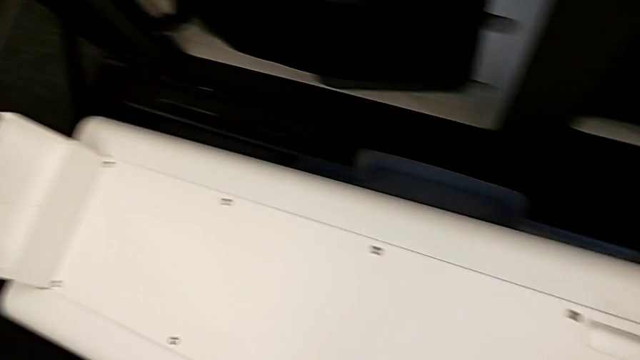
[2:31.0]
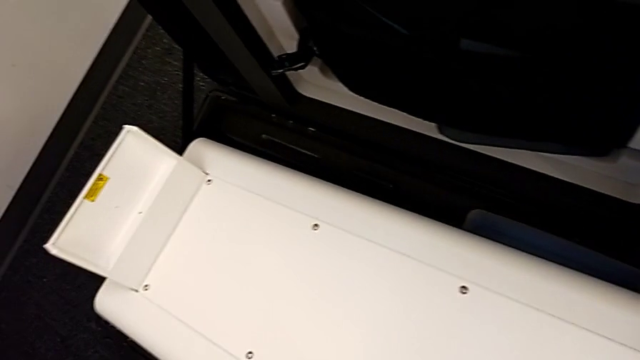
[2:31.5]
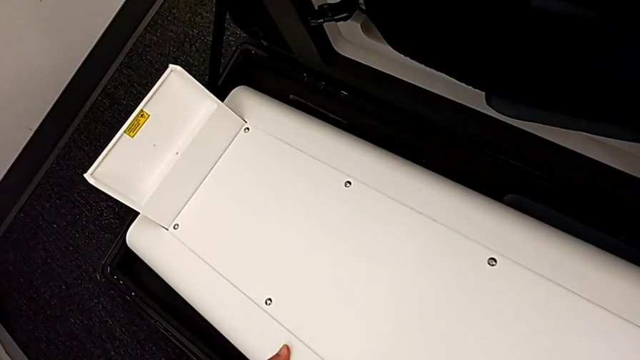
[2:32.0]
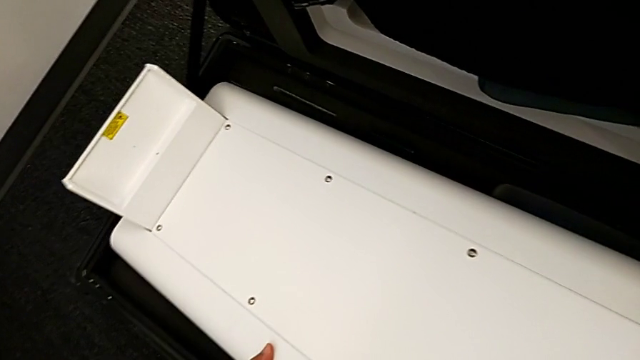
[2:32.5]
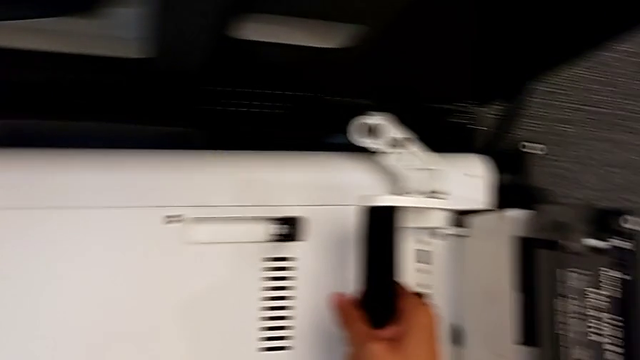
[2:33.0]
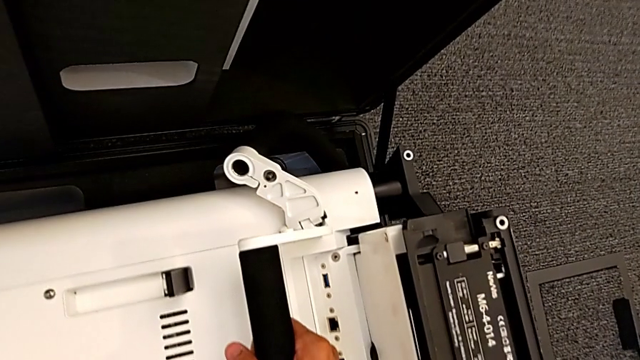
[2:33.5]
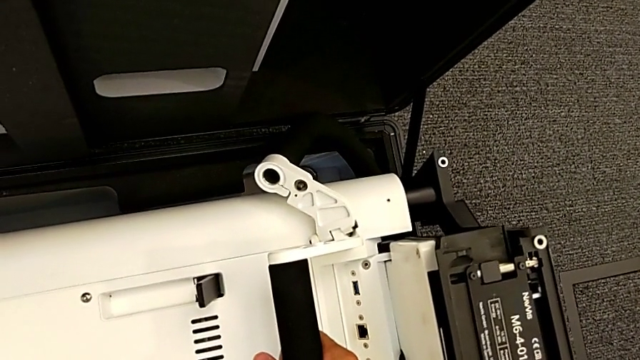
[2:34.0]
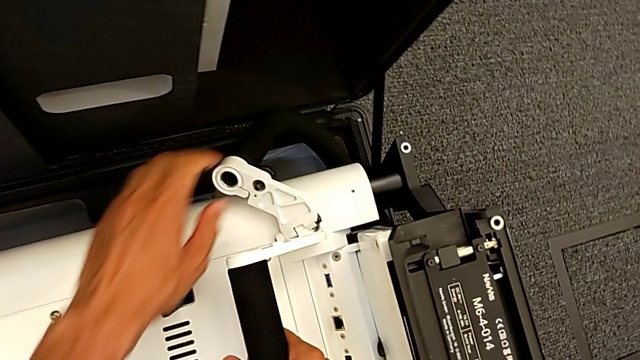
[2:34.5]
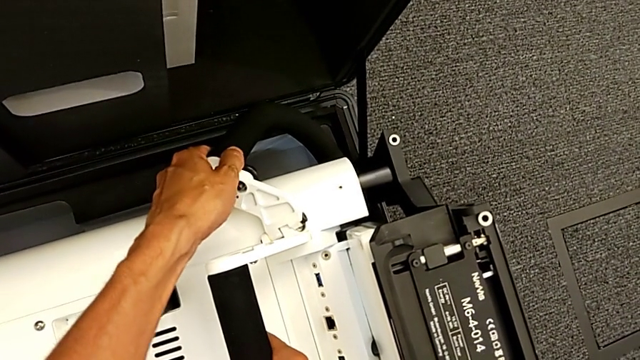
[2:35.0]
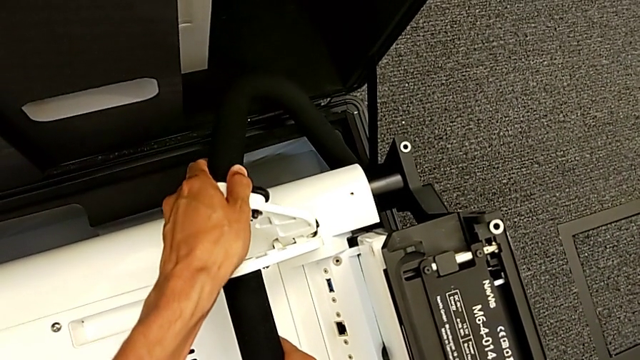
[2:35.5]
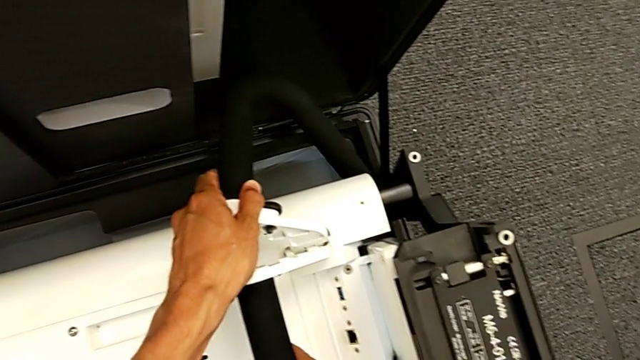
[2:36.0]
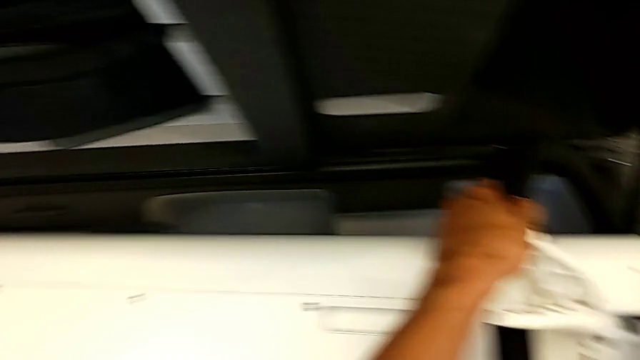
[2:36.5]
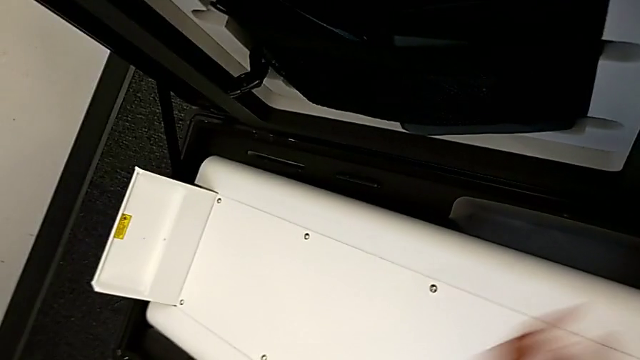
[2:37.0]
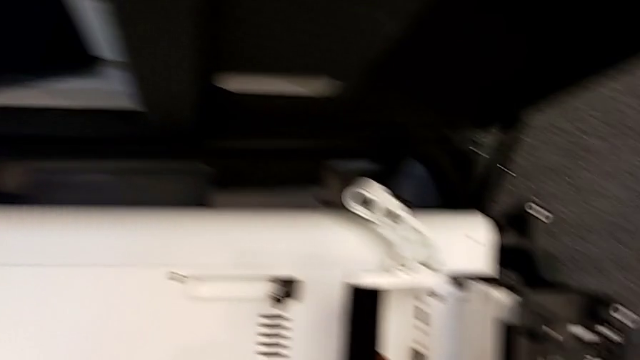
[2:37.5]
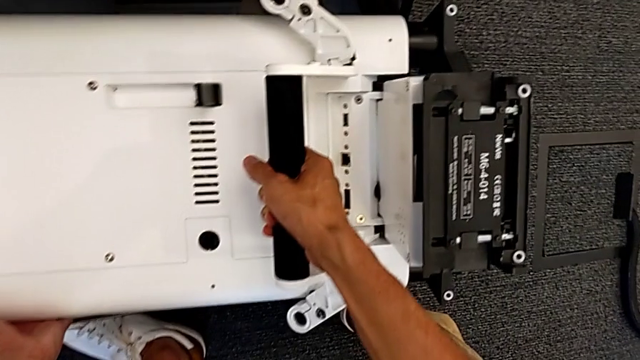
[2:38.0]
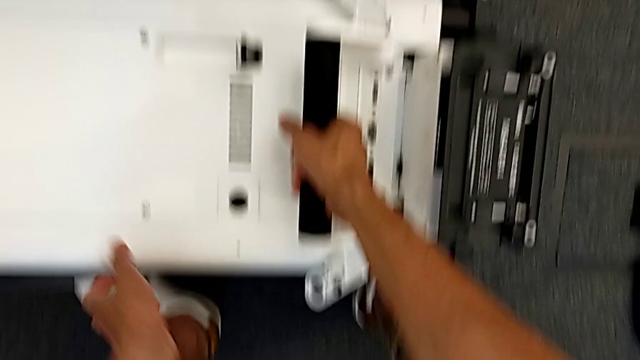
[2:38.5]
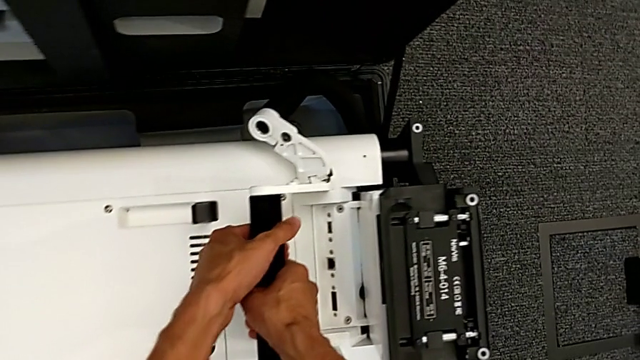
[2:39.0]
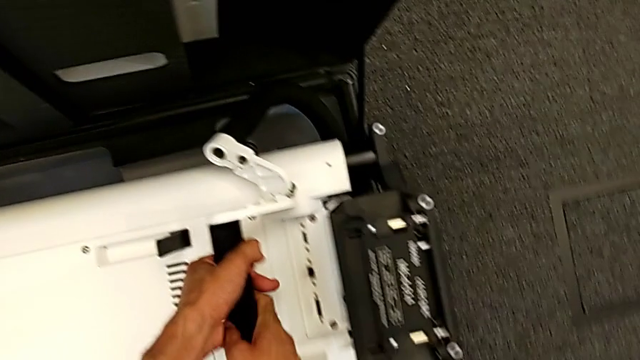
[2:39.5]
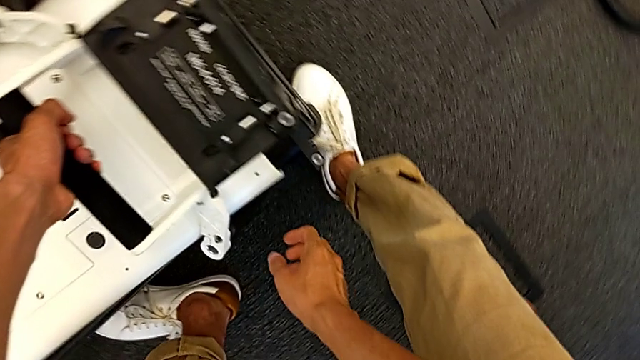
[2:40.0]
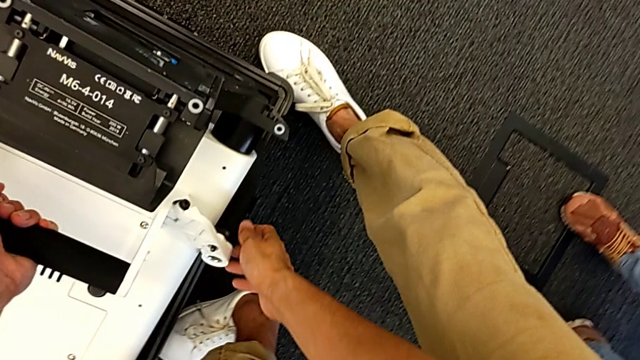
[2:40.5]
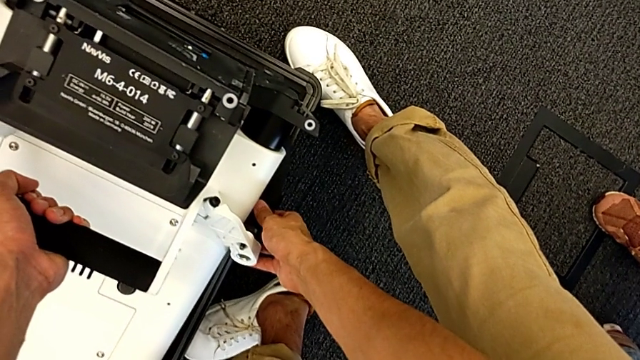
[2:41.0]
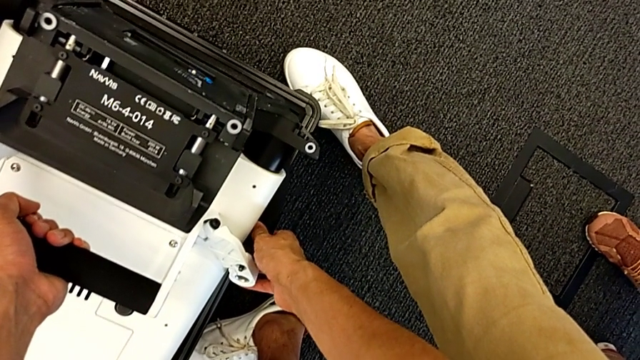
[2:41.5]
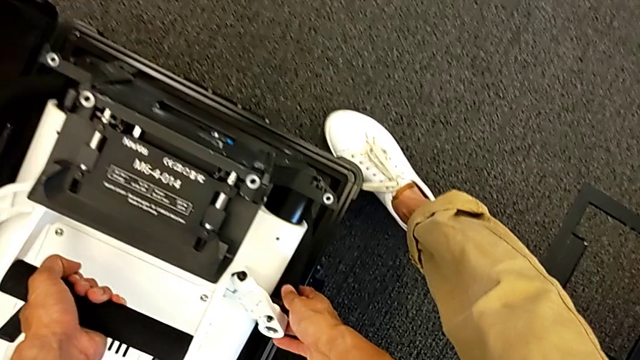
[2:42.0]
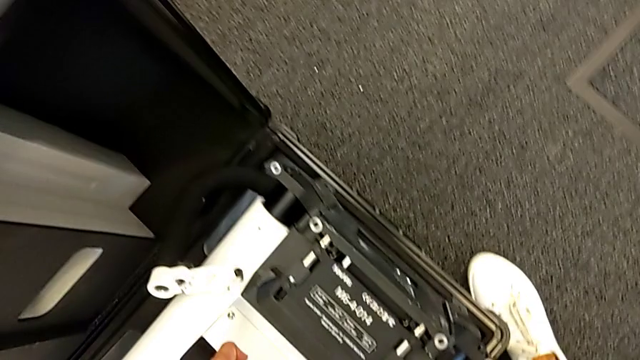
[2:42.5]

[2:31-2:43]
The camera wearer is putting the body in the box. They place the M6 body and hold it.

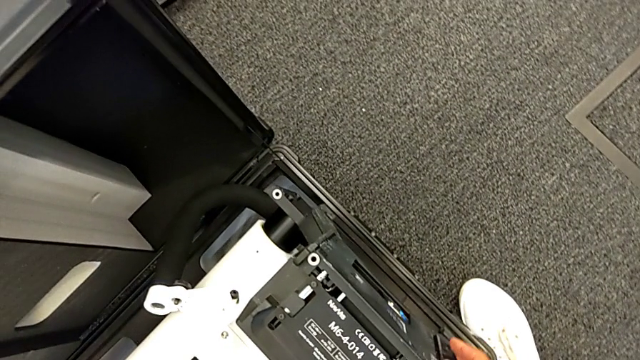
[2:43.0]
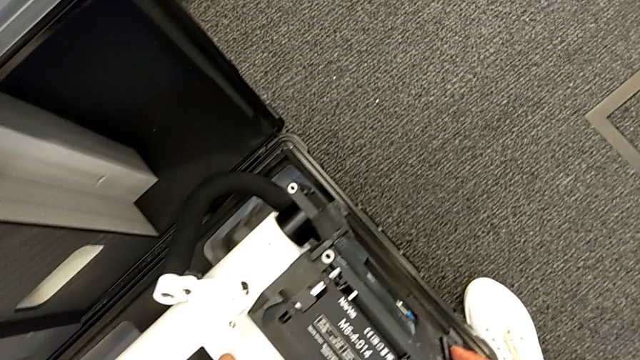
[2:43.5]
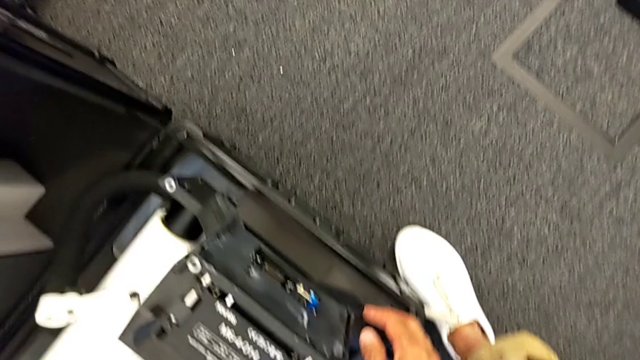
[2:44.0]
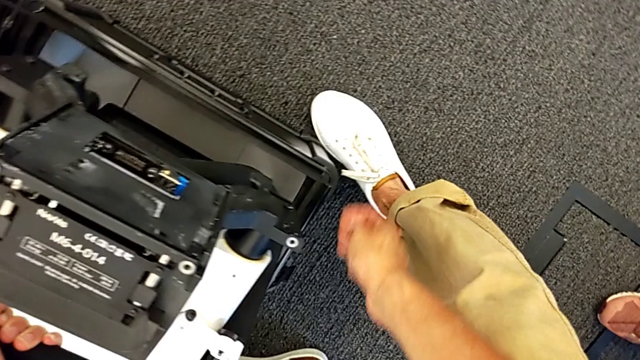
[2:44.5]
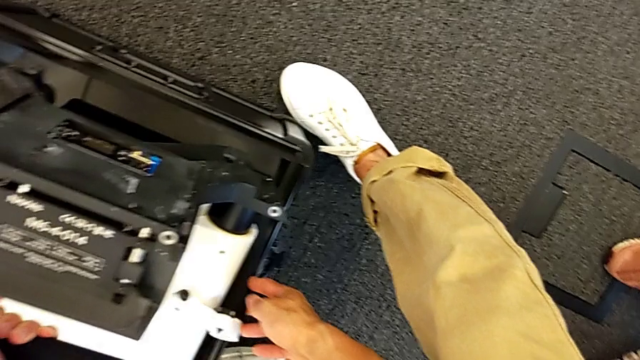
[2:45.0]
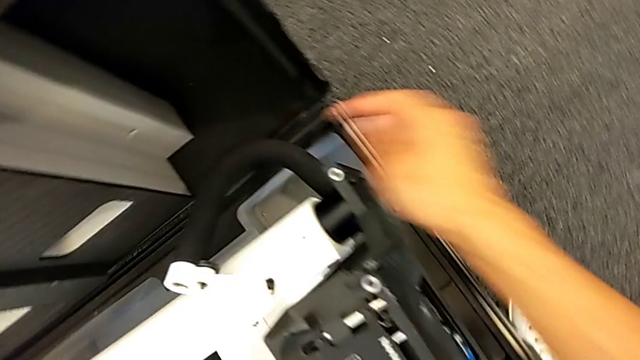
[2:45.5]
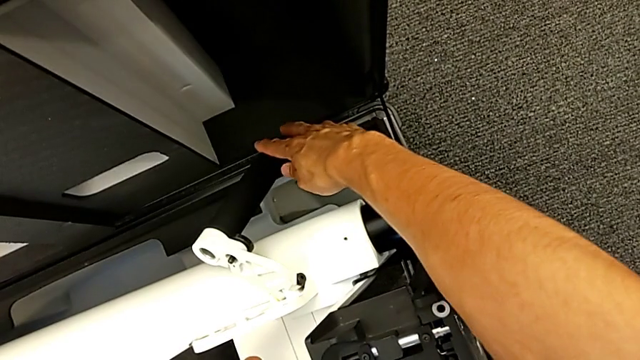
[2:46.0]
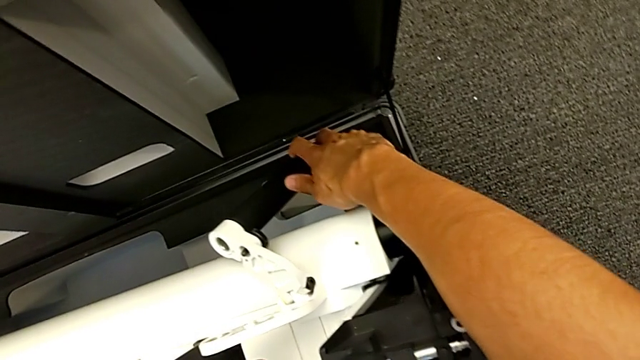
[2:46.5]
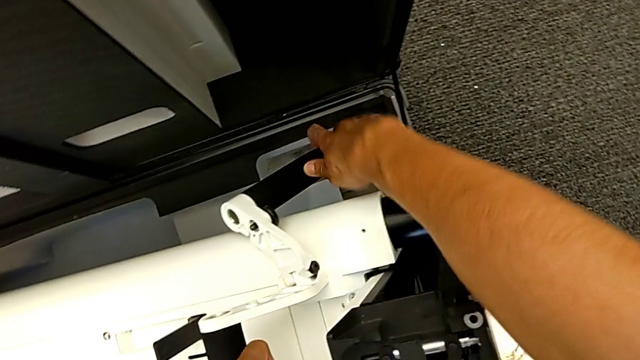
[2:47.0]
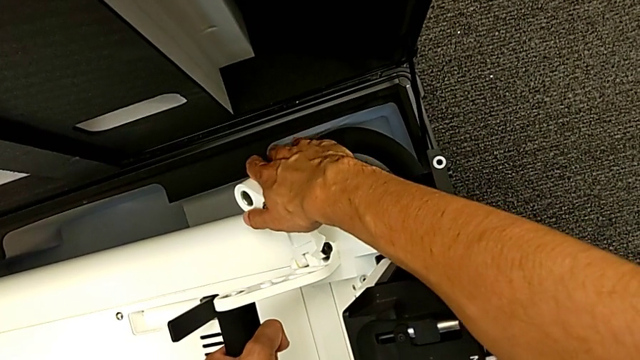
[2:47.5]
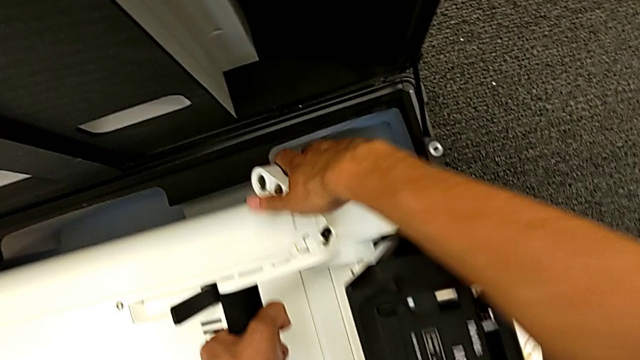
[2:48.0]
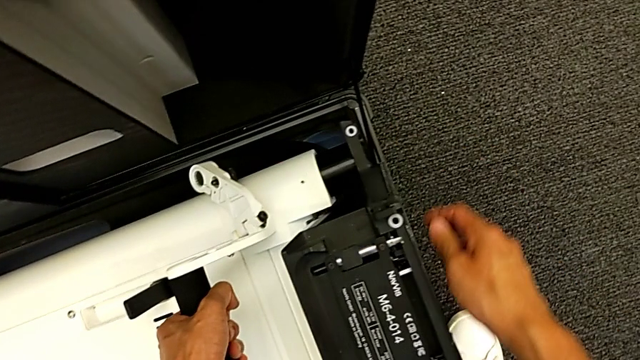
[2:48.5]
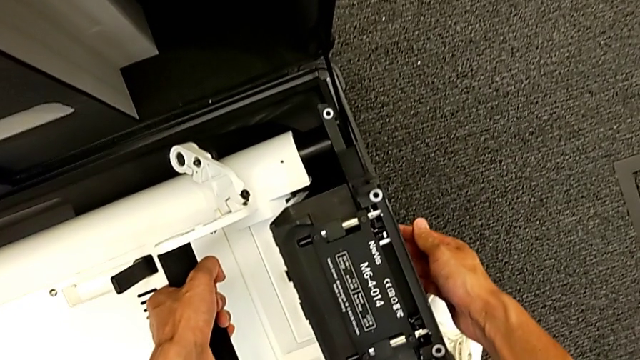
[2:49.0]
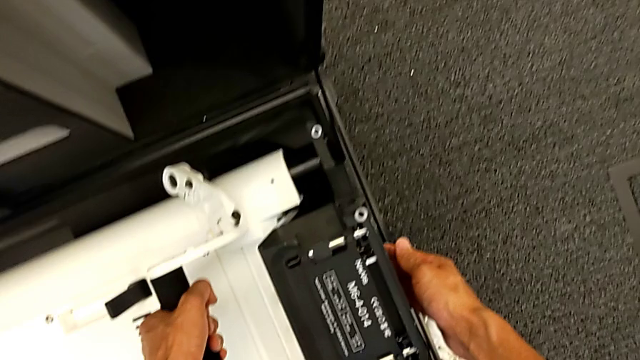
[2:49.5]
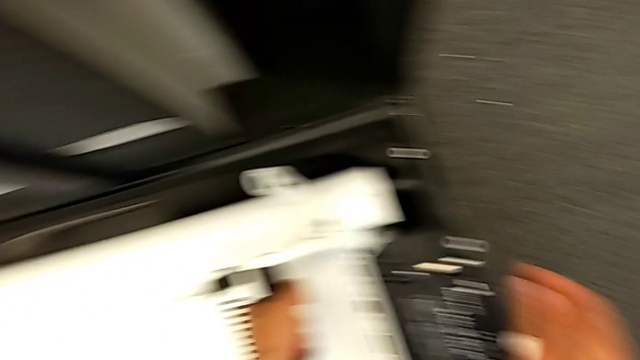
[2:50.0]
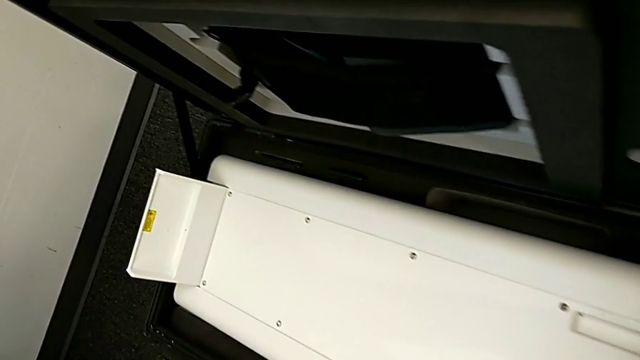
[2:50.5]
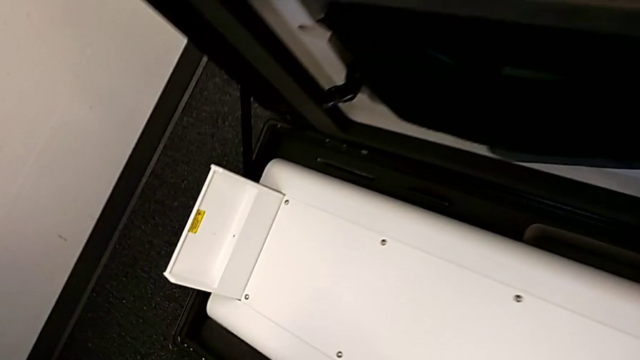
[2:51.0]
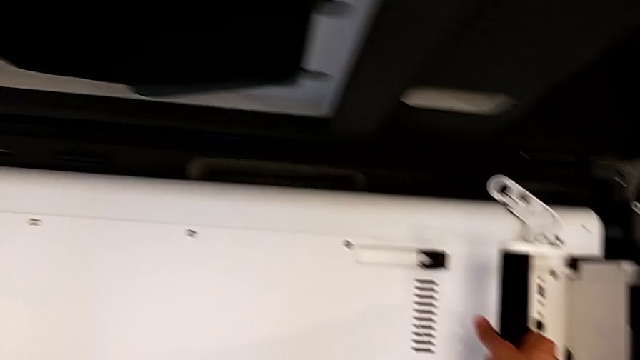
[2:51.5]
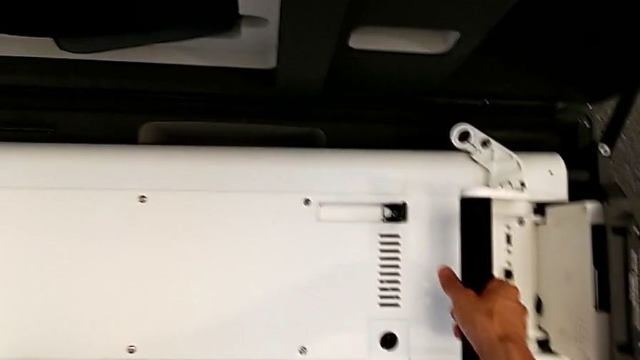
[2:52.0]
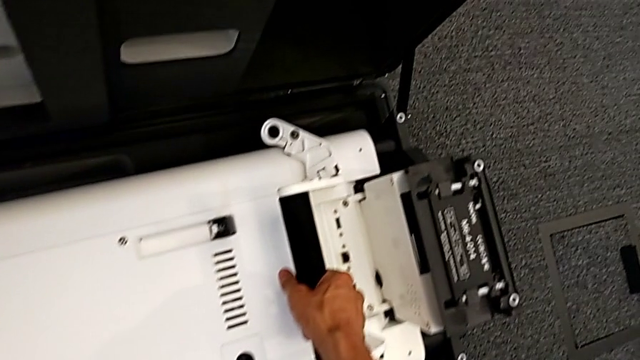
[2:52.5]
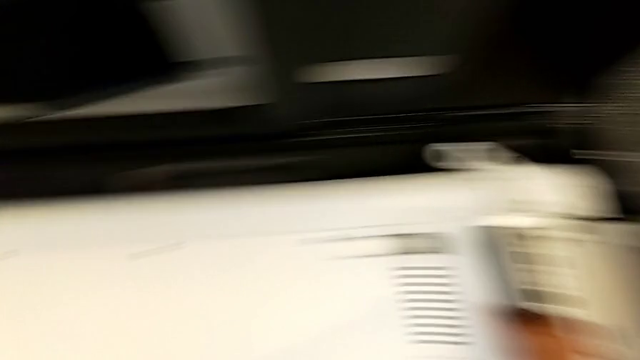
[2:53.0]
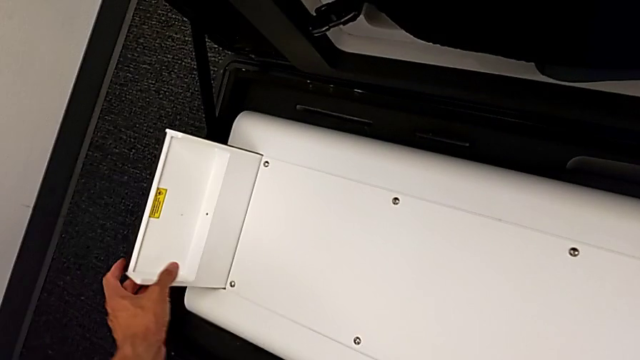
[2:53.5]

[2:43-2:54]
The camera wearer is putting the body in the box. They grab the M6 body, push it and validate it.
